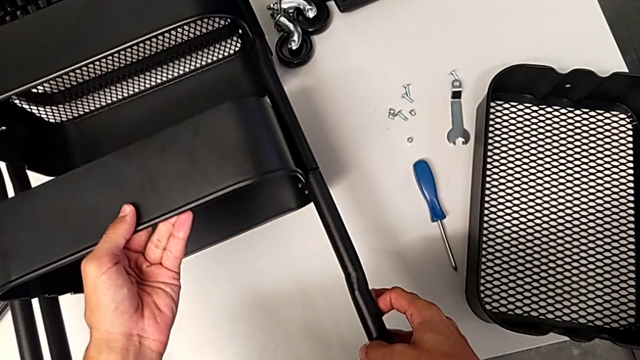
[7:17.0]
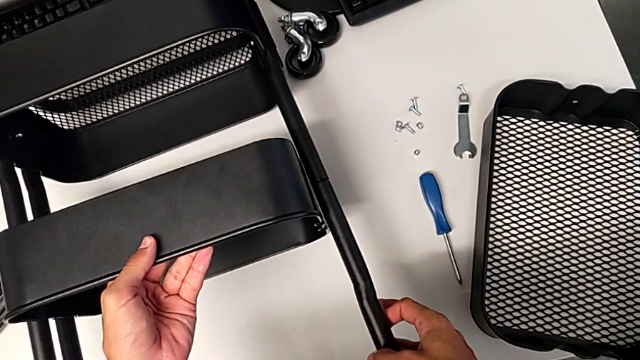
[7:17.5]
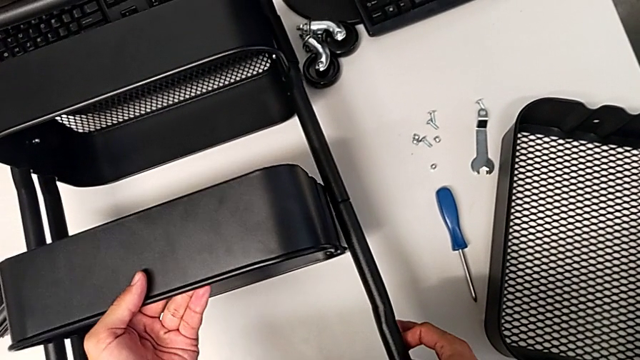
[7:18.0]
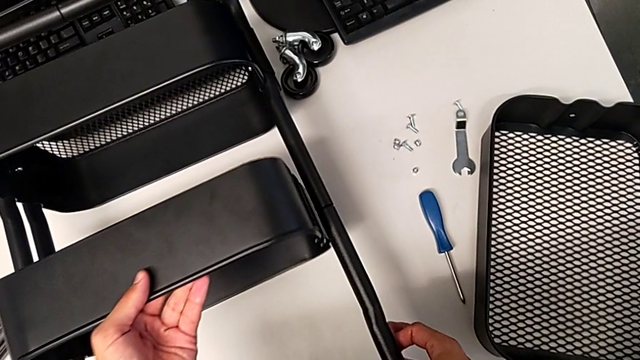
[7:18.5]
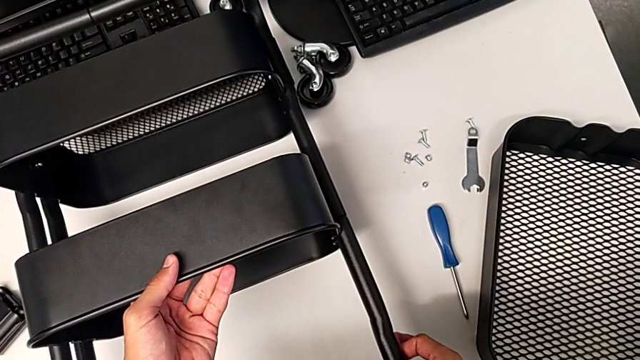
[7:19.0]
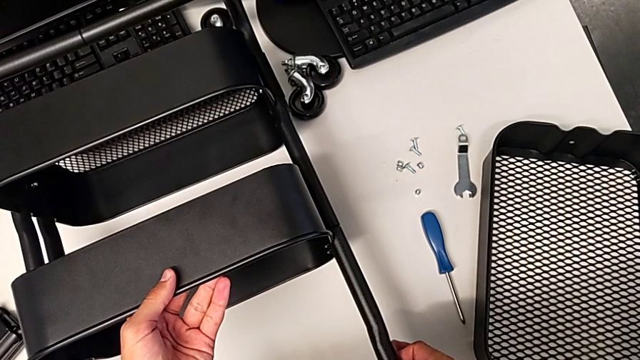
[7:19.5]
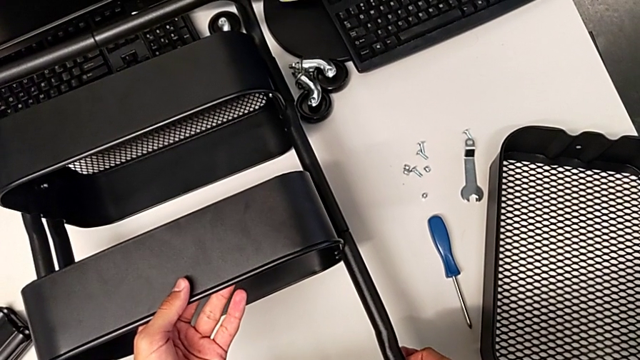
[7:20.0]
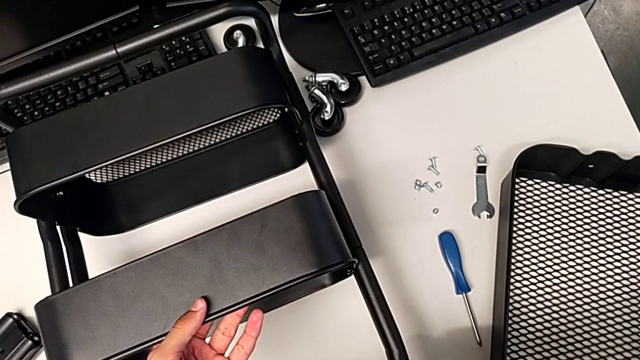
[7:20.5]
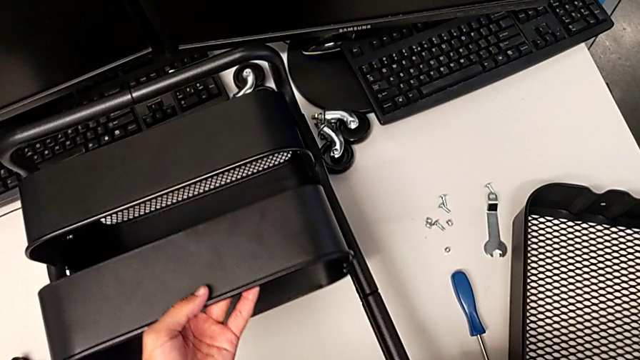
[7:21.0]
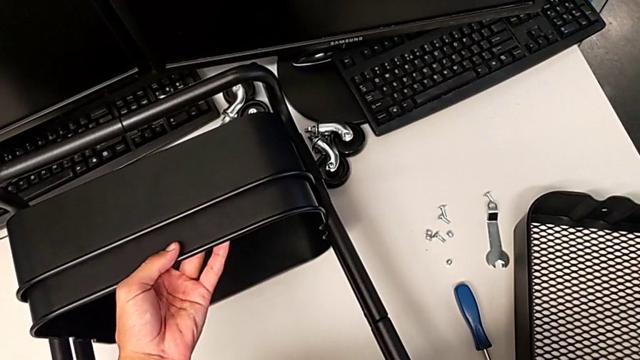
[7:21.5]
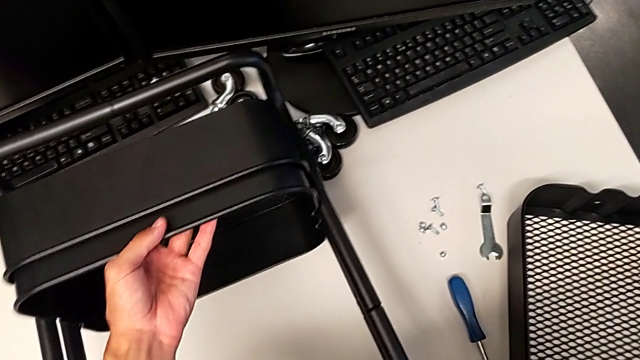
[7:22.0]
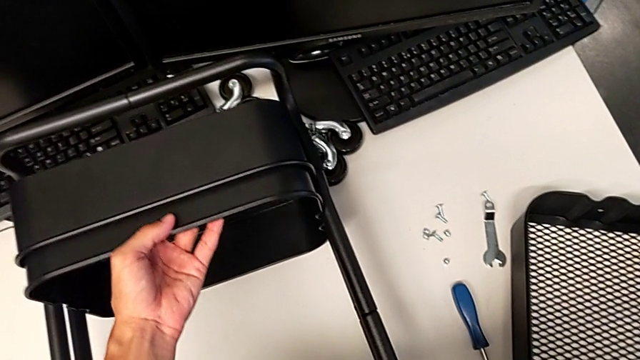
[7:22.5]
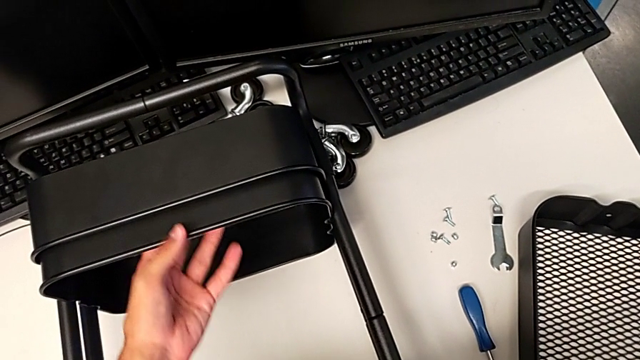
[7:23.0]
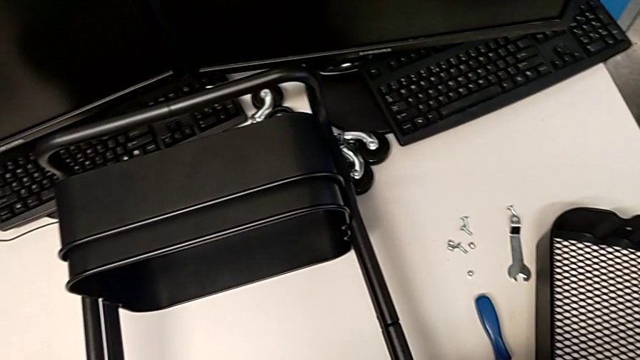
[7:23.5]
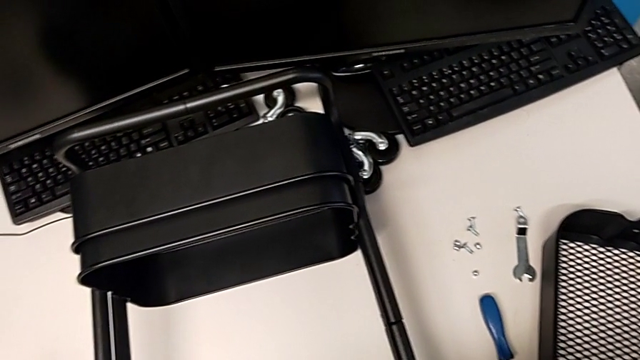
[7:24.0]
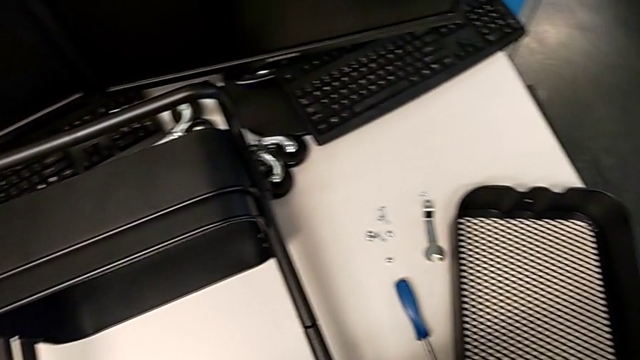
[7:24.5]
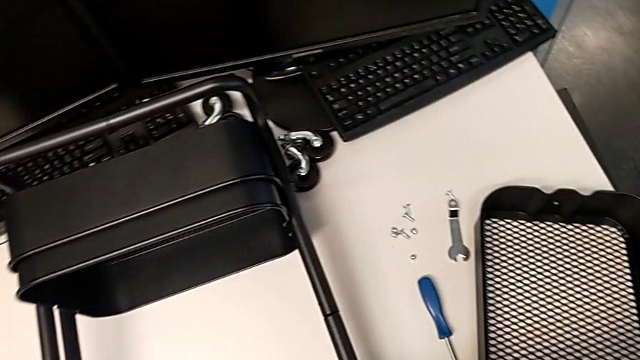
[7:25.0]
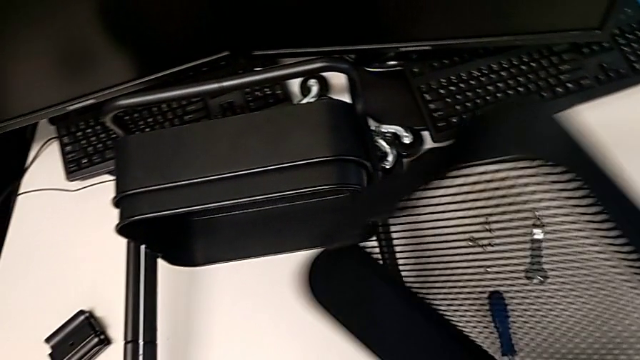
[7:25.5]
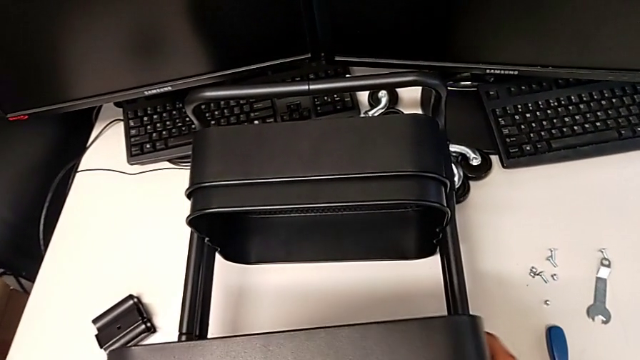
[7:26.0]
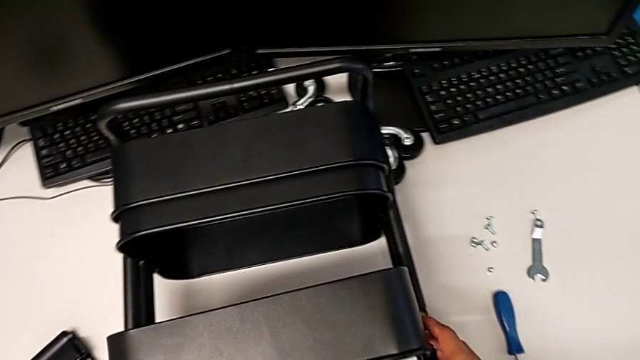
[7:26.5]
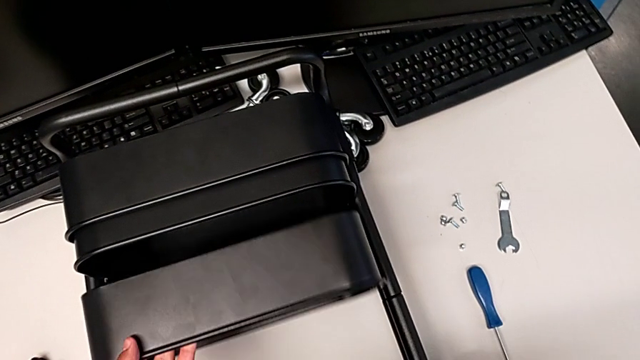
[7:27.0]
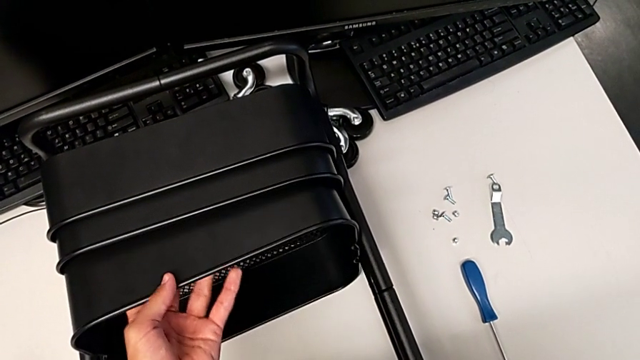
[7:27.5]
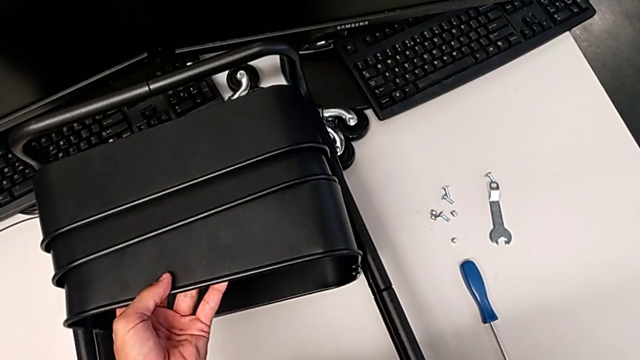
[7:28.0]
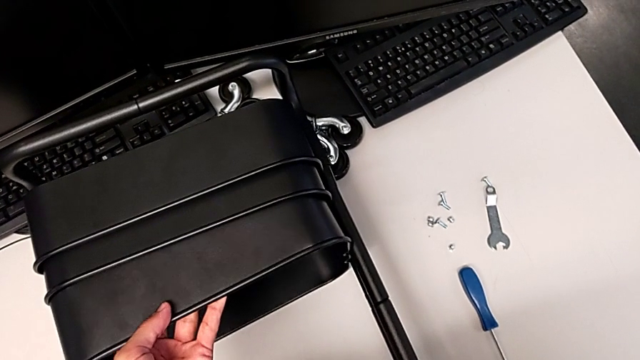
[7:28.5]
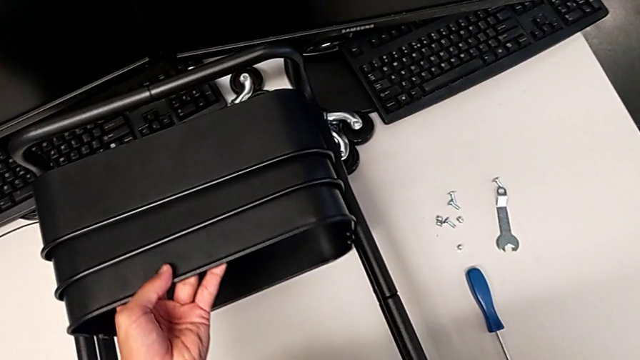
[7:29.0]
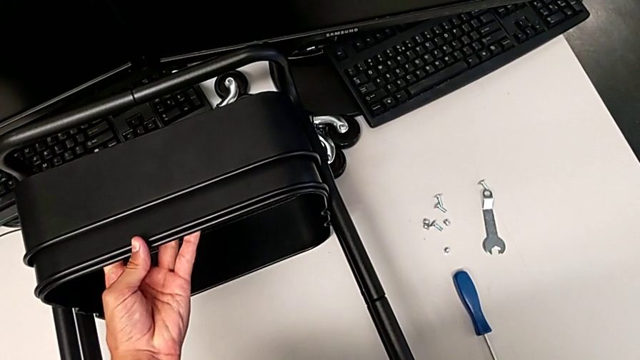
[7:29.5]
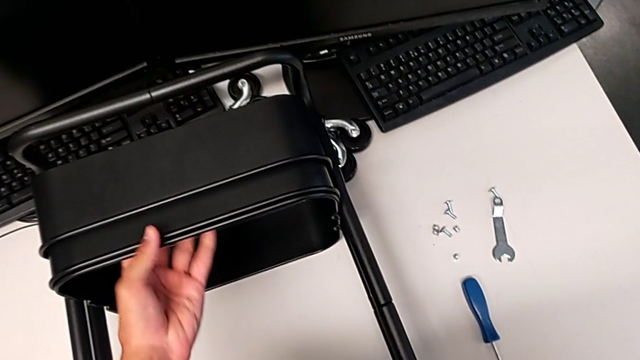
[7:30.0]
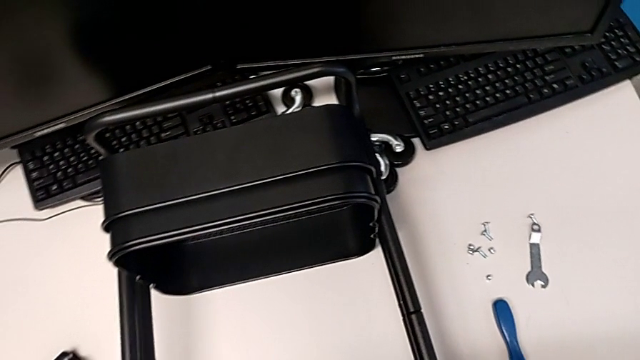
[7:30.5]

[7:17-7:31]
The camera wearer is assembling the remaining trays on the base. They hold the middle grid tray, slide it, grab the top grid tray and assemble it.

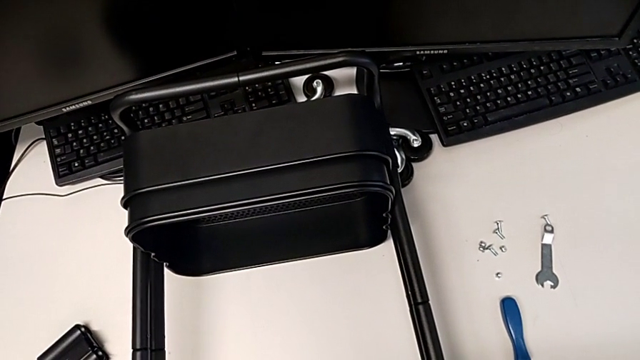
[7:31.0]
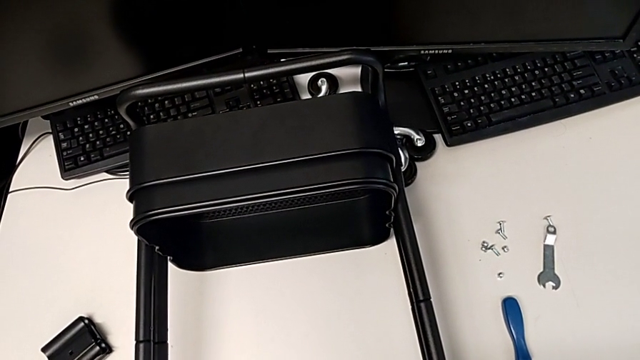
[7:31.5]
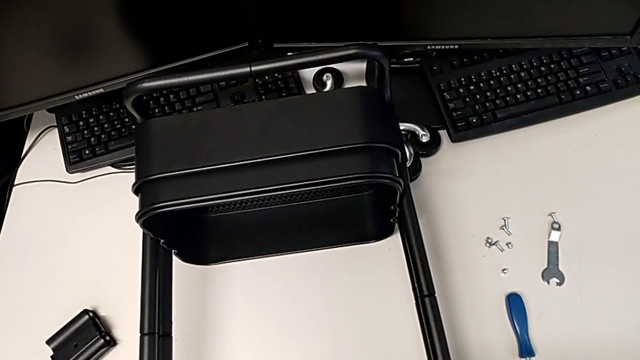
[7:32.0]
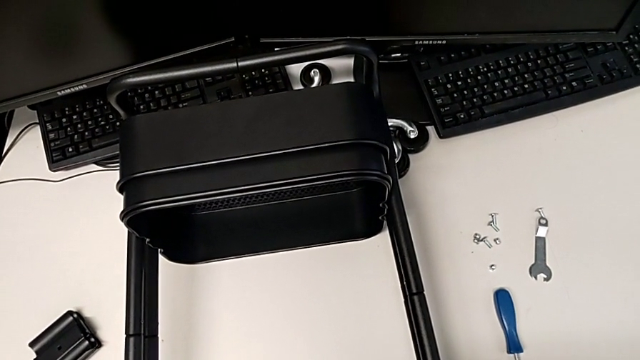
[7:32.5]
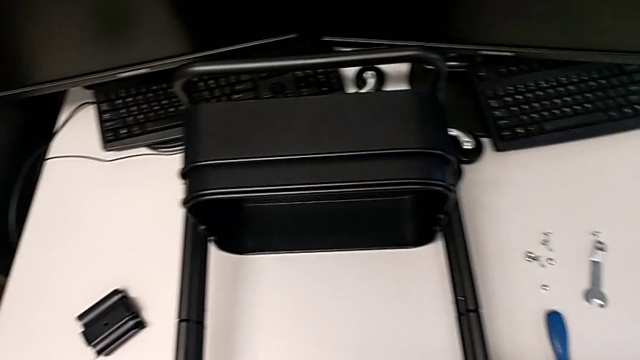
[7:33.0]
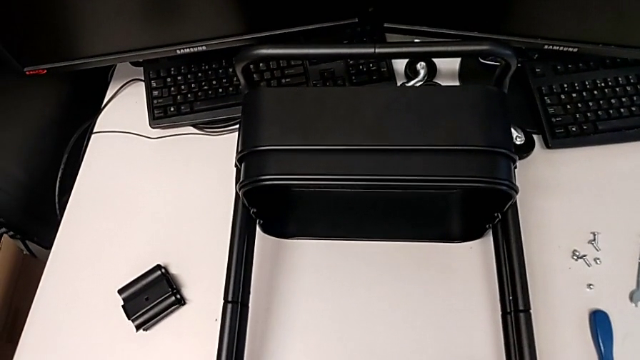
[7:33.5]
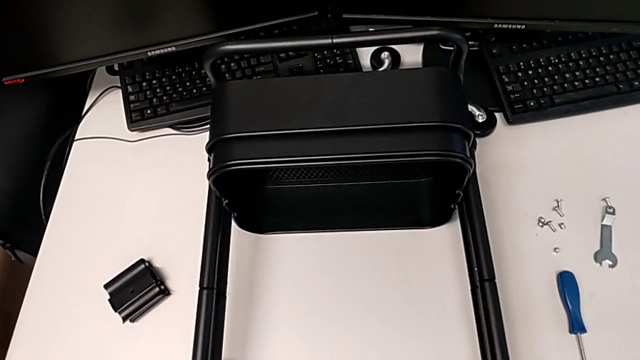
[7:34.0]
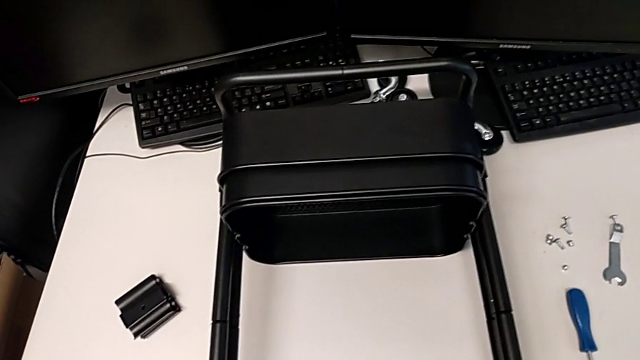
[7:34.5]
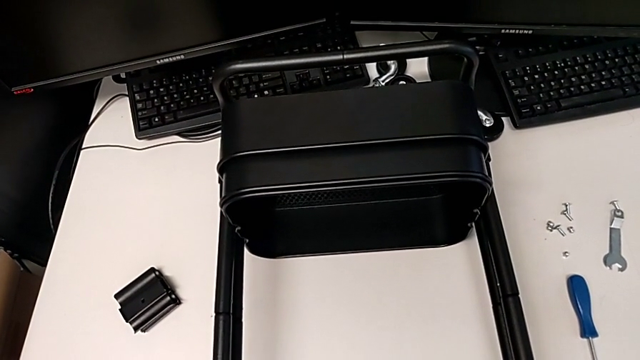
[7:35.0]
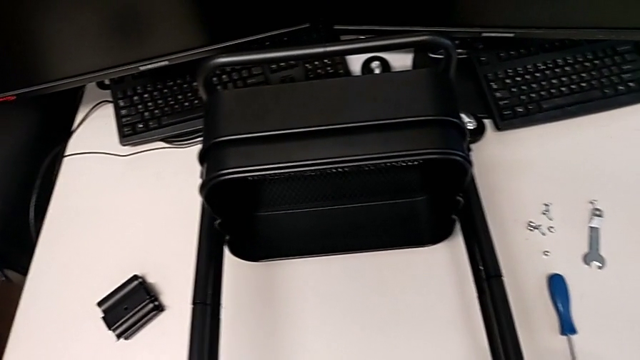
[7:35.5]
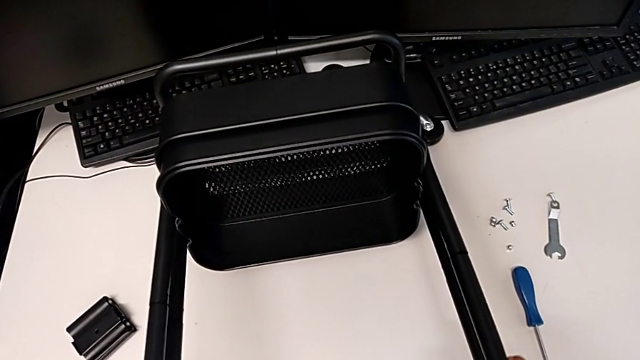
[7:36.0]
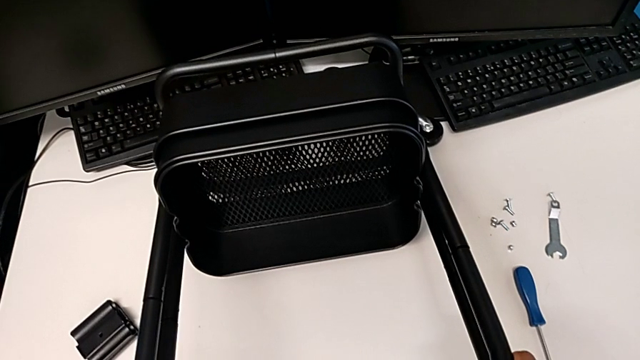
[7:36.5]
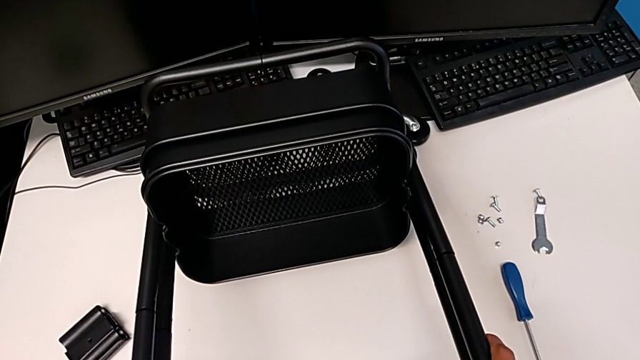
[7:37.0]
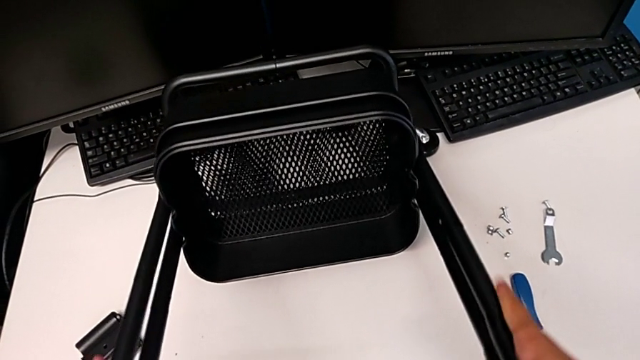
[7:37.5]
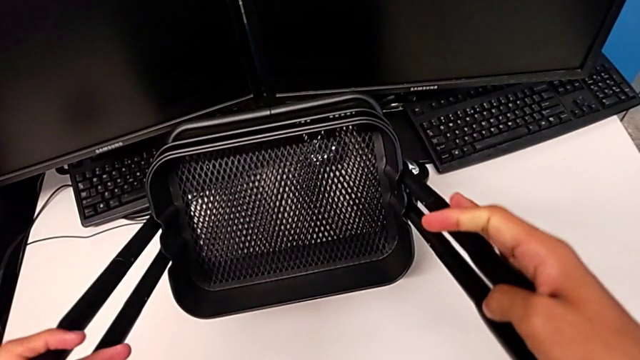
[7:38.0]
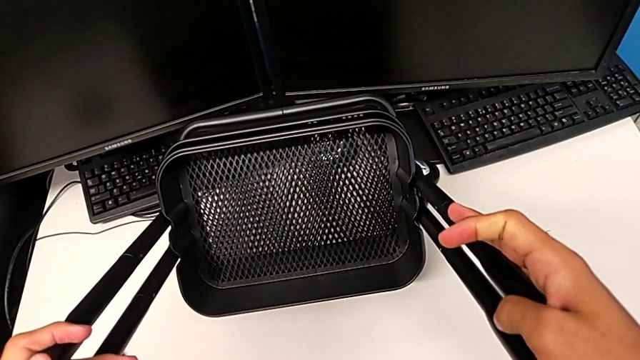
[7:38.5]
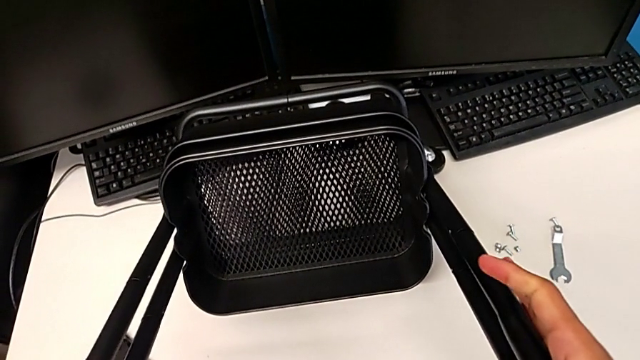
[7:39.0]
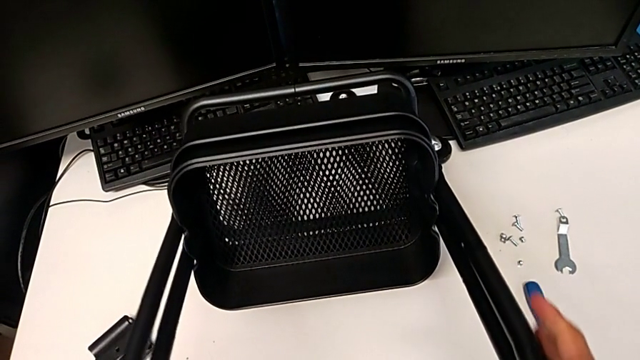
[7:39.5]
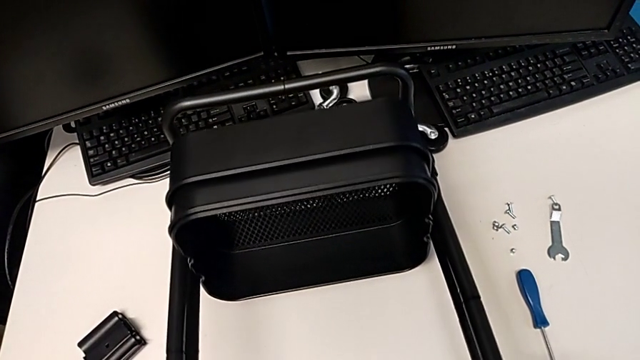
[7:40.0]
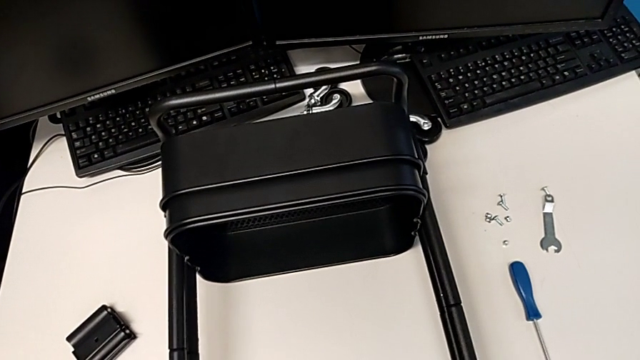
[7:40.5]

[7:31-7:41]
The camera wearer is assembling the remaining trays on the base. They grab the utility cart, slide it, wrongly rotate it and begin to place it.
